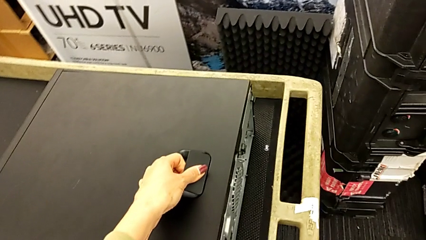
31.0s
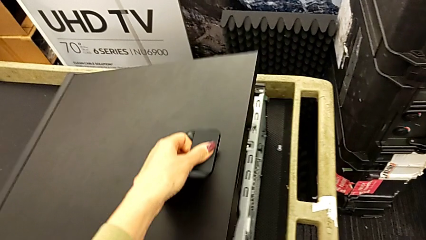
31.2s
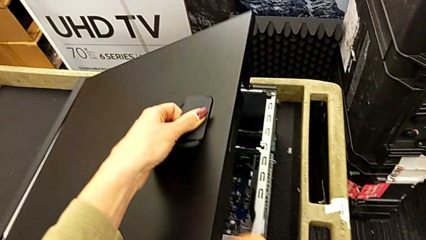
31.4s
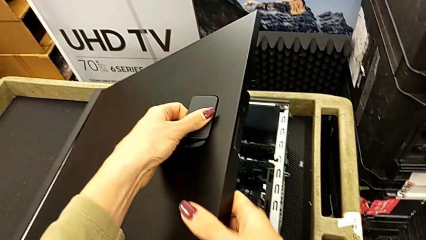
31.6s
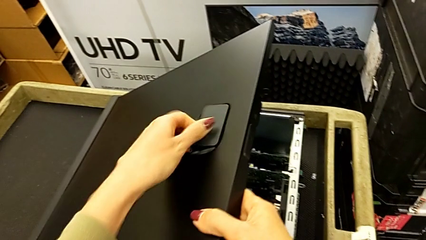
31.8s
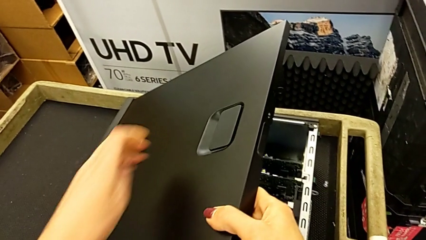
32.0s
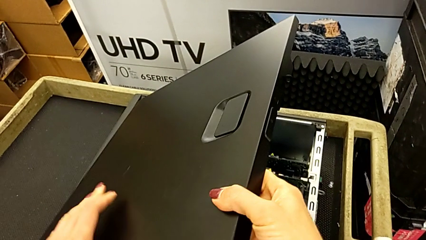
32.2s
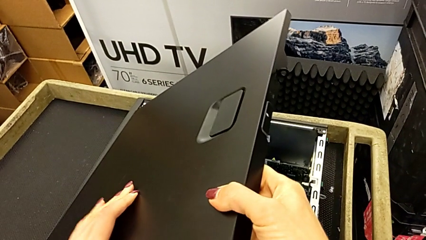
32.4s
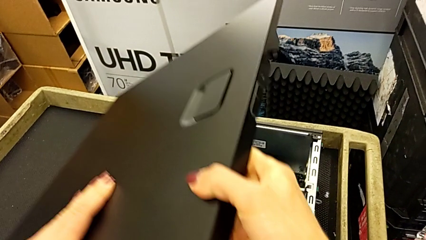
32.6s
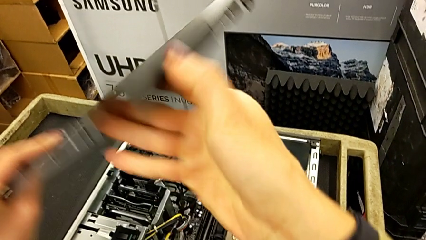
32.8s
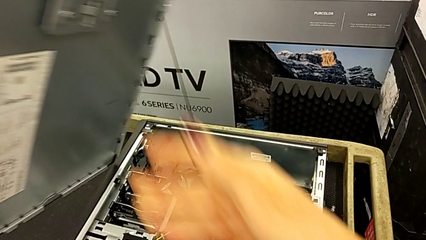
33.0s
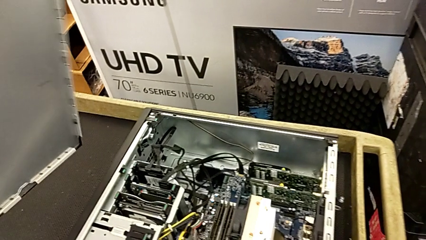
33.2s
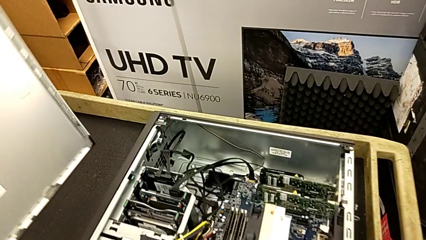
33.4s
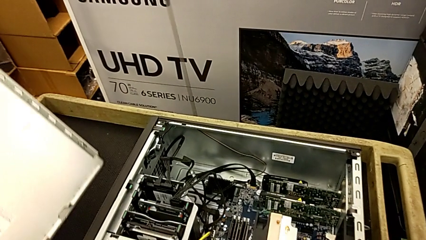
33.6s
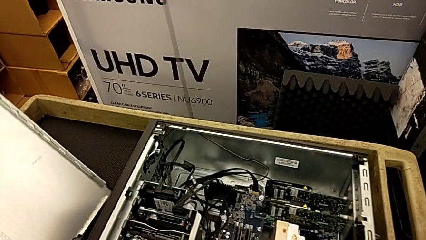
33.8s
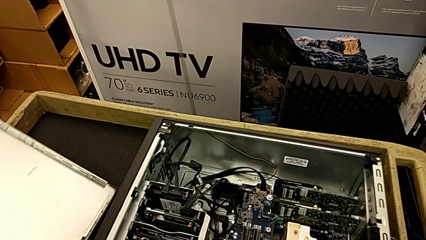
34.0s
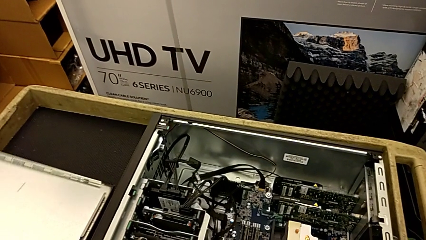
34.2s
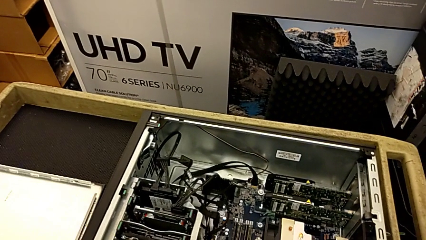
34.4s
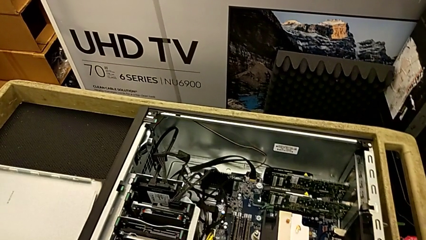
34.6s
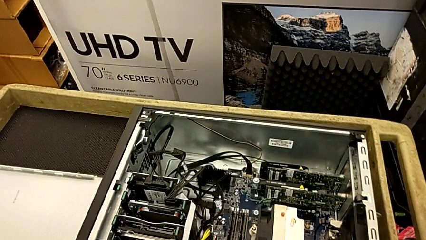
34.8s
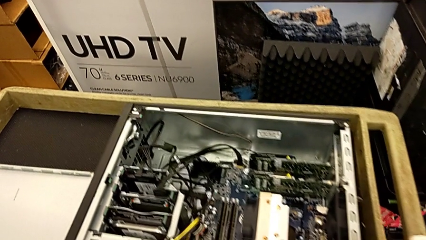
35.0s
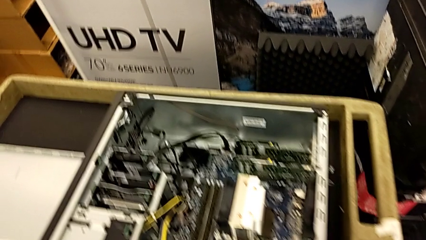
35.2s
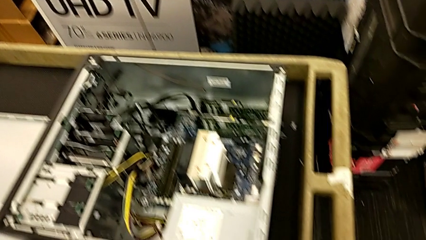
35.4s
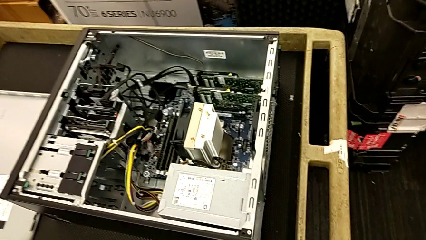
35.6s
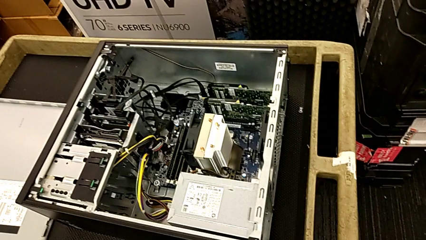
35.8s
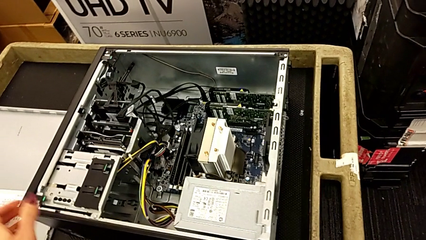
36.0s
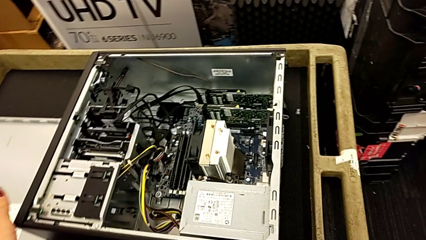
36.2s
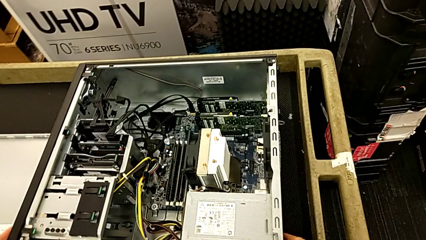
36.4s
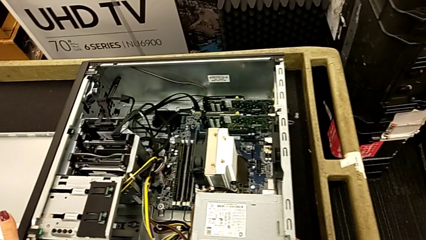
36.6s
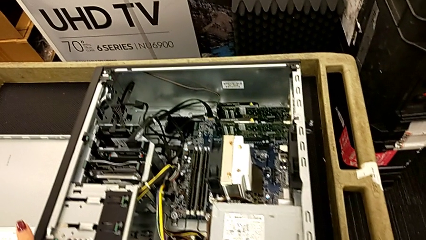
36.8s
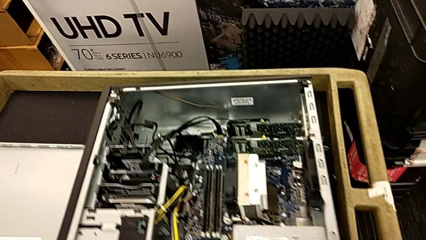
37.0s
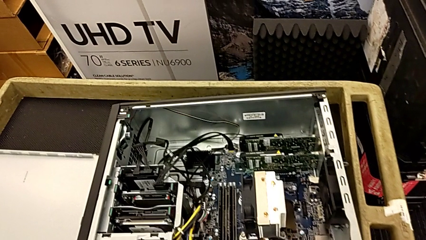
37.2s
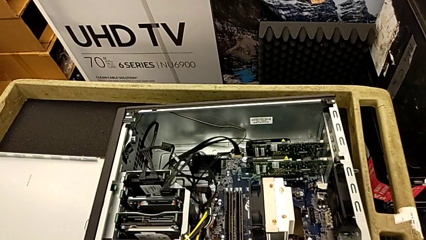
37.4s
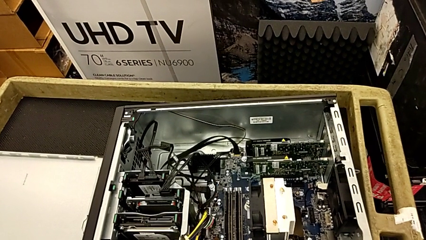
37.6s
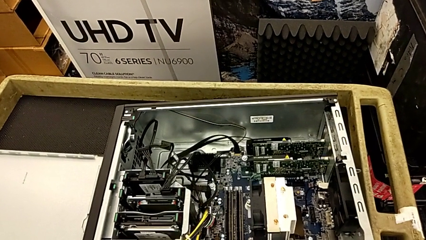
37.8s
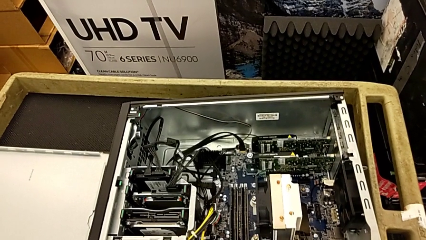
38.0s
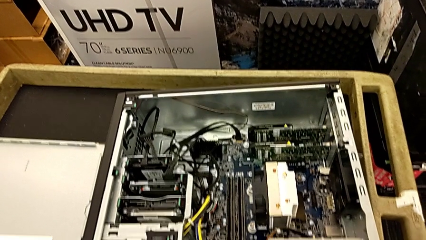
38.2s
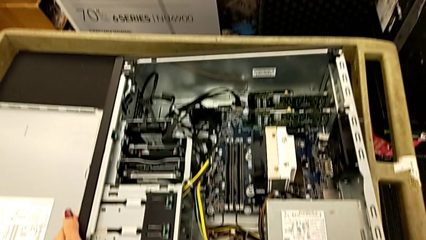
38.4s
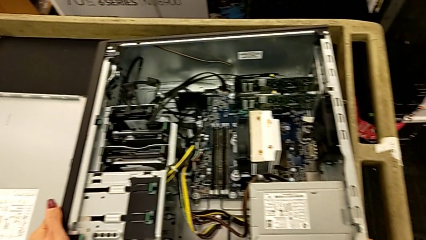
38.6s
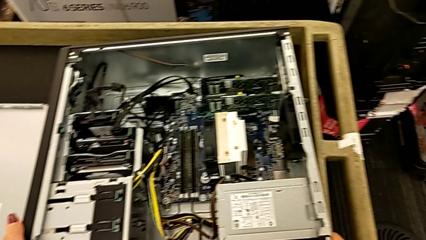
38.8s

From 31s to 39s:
The camera wearer is opening the computer tower. They open the computer tower, place it and grab it.

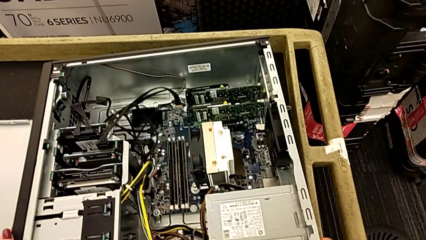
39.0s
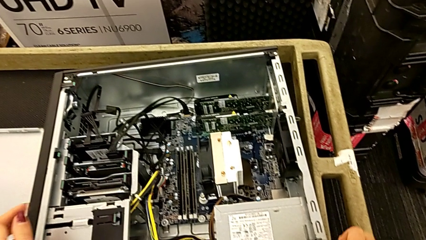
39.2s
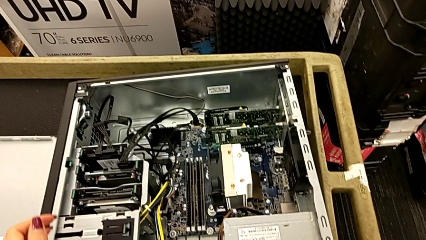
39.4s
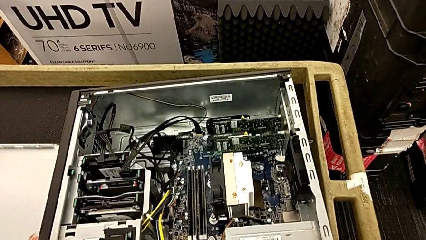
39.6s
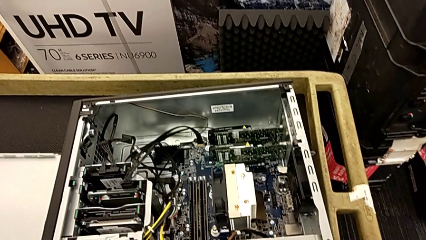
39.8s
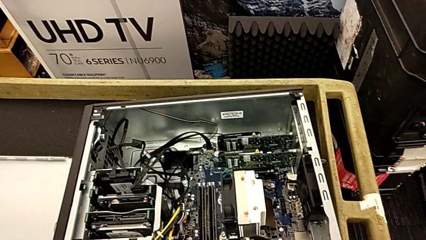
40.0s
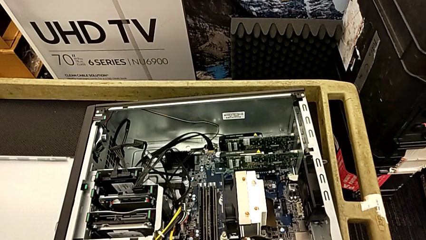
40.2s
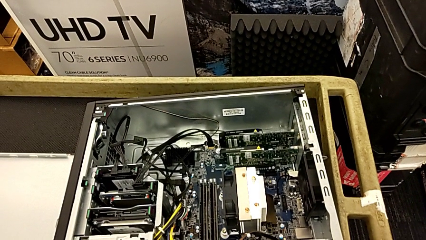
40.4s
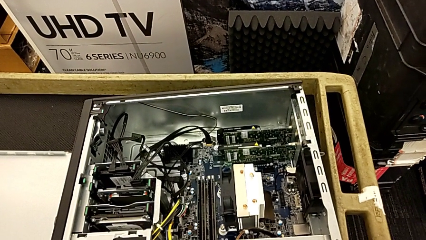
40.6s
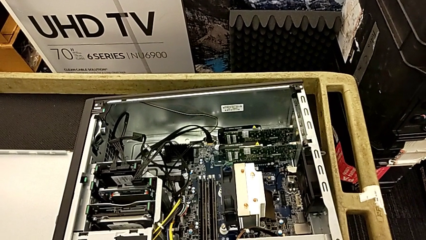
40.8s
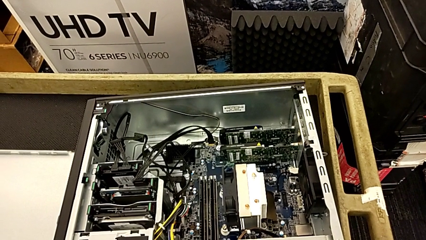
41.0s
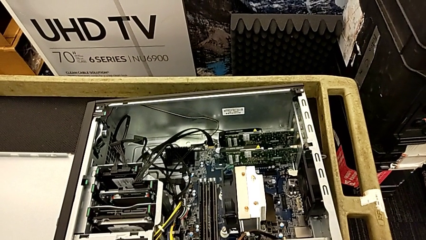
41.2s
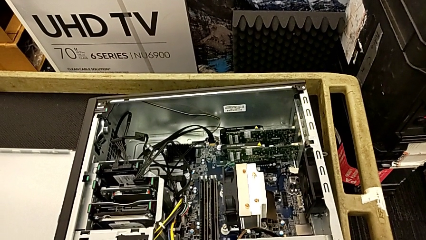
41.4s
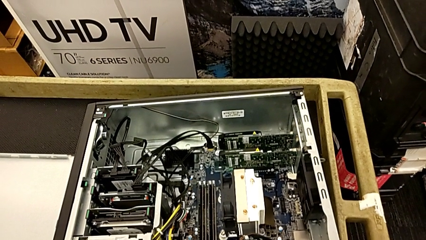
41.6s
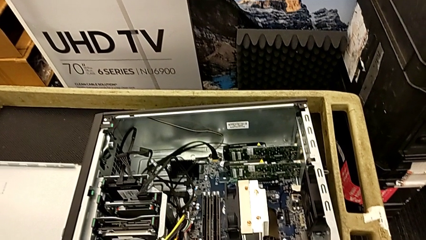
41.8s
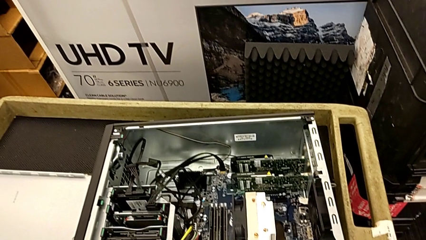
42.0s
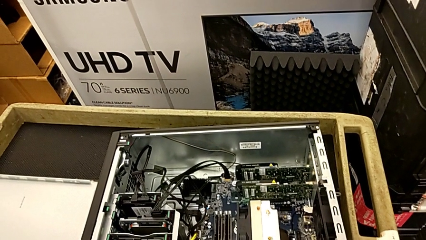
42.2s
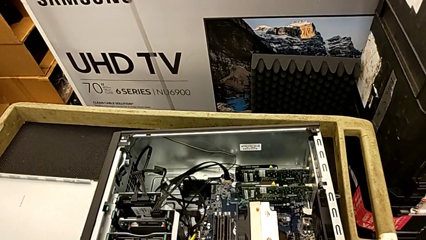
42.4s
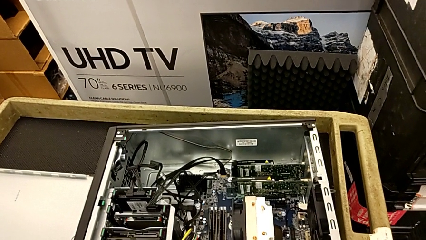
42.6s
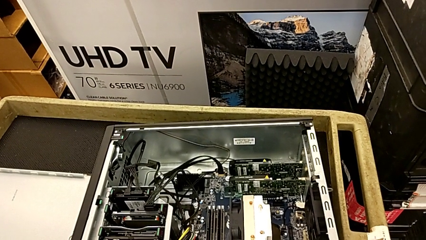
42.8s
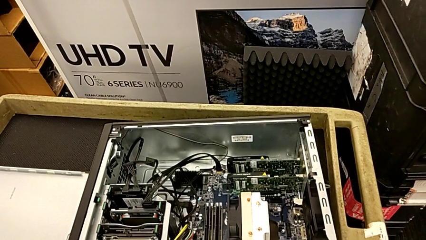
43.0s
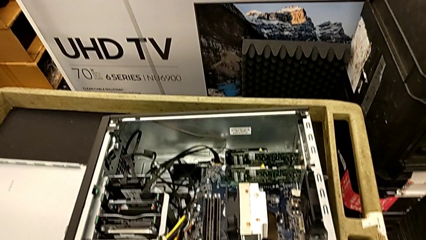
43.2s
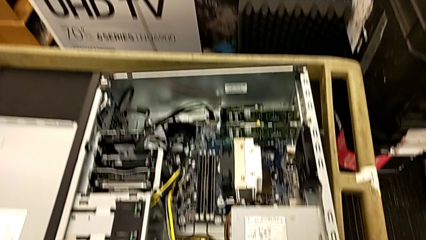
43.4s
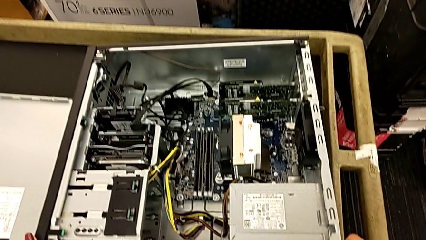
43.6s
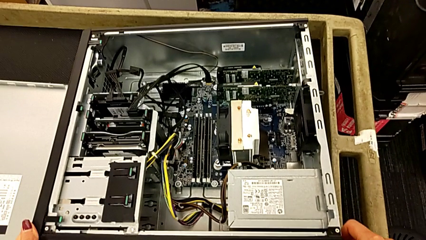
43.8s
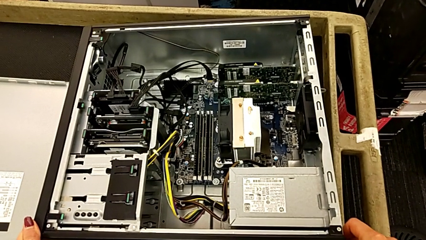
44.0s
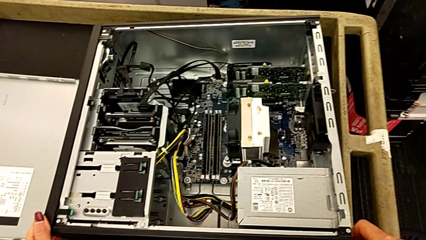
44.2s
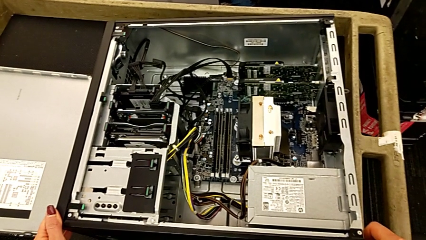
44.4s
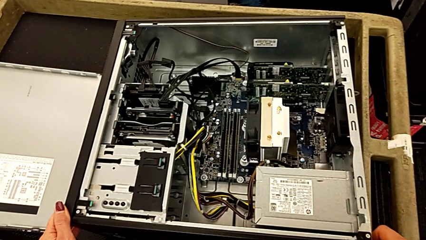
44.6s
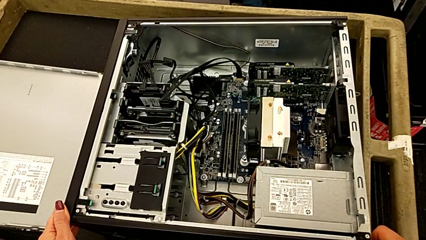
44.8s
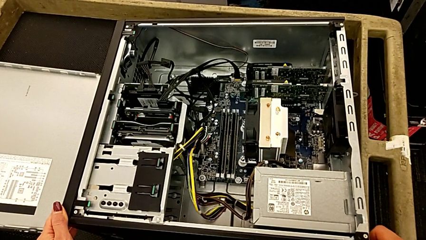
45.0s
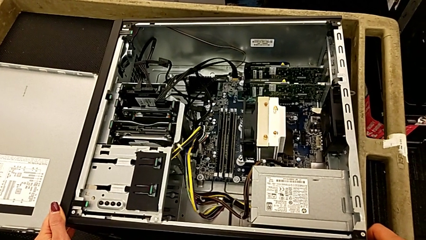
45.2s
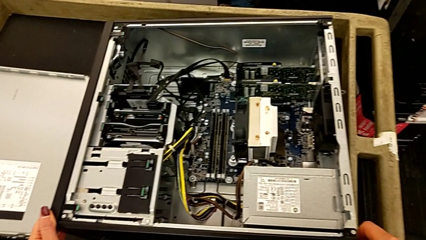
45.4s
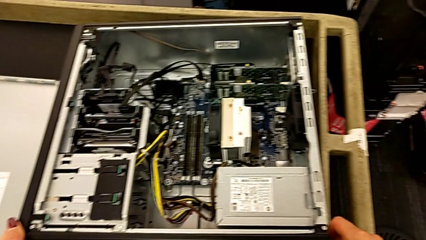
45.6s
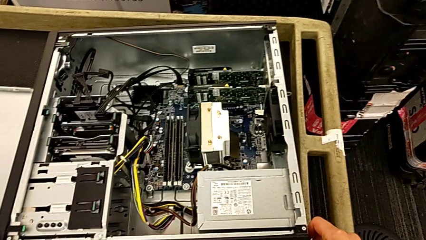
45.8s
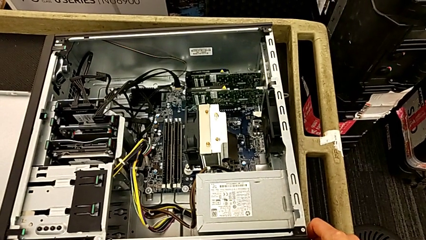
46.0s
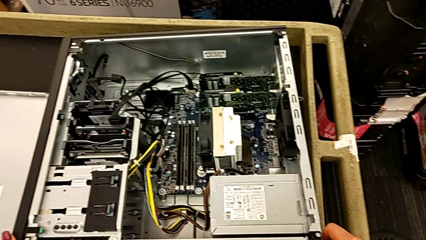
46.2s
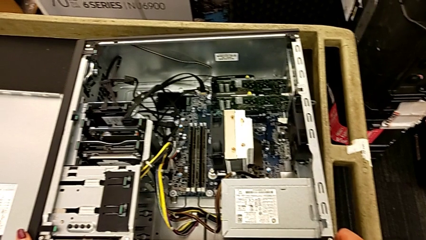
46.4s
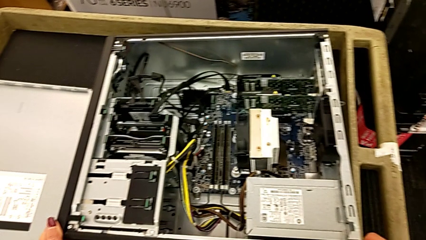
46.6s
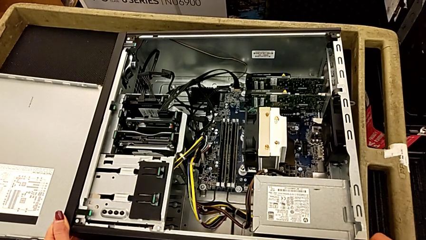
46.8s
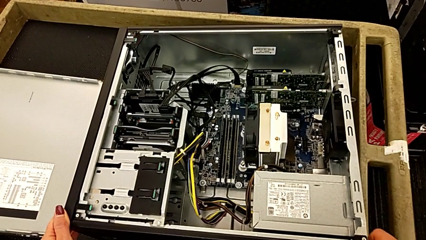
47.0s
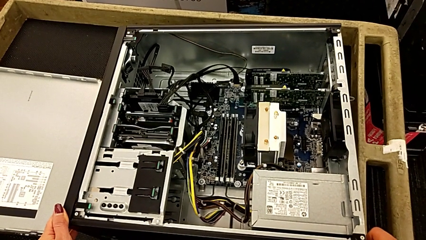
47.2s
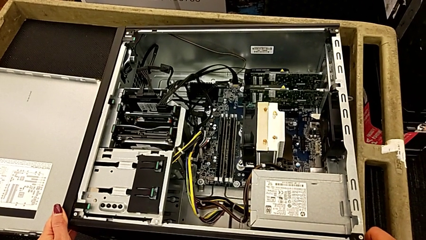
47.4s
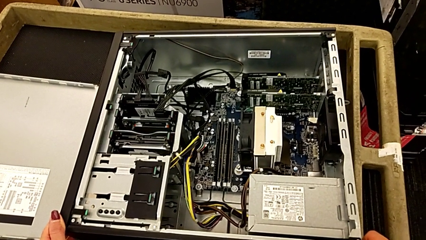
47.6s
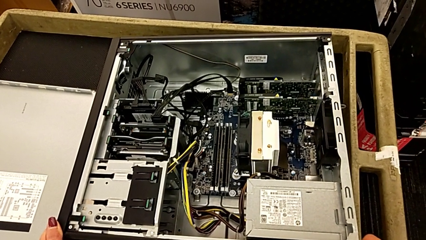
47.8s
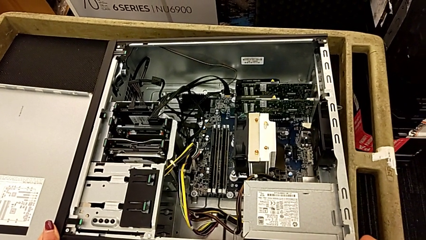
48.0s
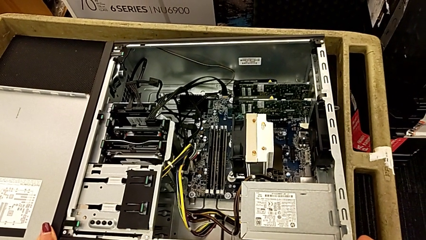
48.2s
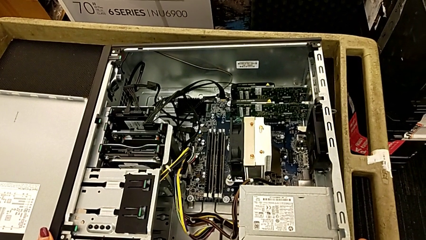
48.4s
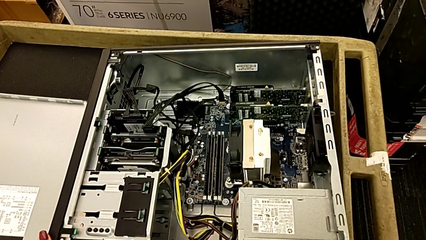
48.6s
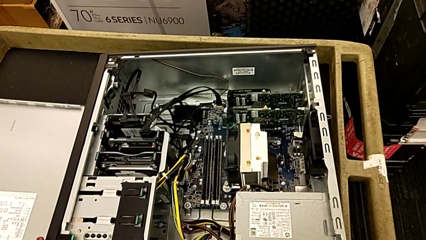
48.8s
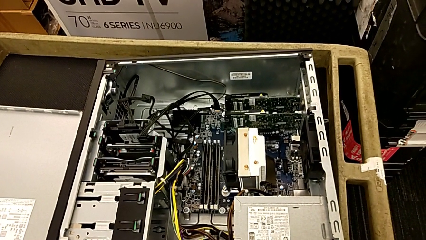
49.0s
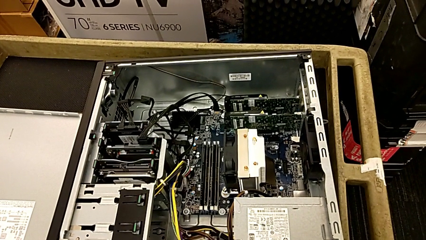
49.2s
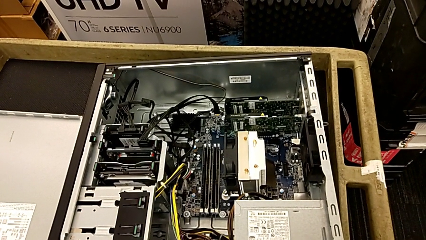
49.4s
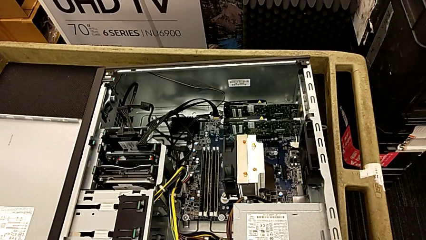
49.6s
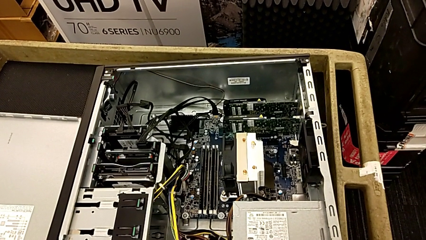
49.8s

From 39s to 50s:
The camera wearer is removing the first graphic card.
